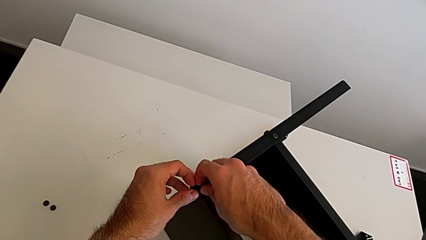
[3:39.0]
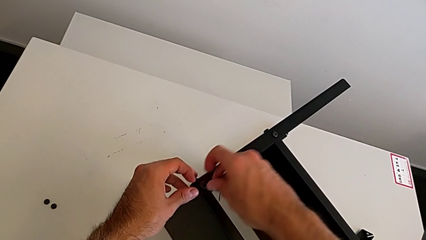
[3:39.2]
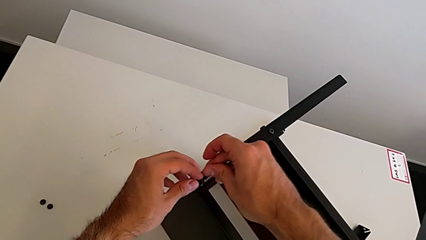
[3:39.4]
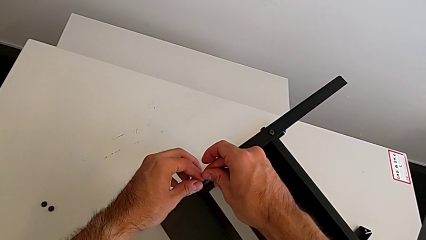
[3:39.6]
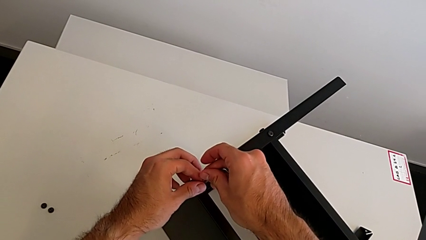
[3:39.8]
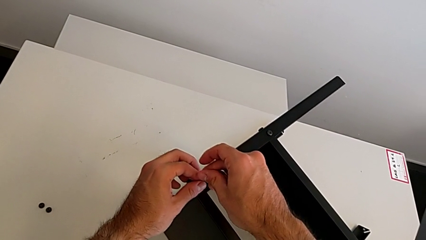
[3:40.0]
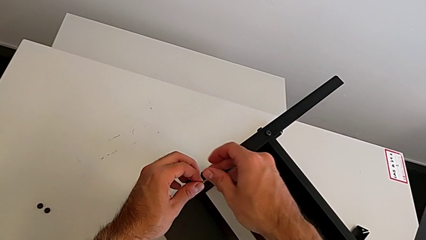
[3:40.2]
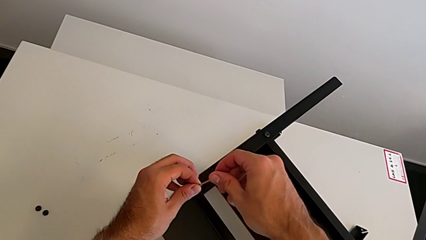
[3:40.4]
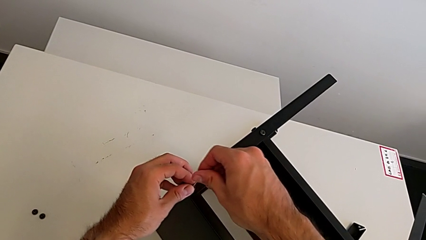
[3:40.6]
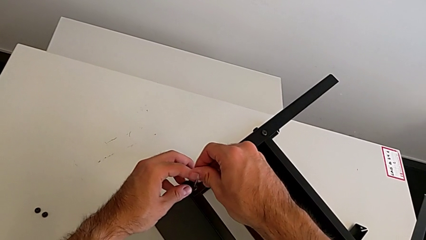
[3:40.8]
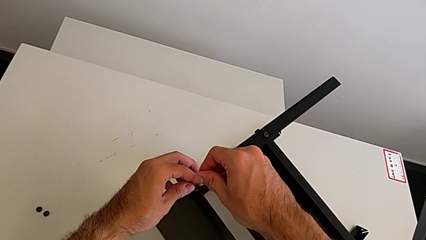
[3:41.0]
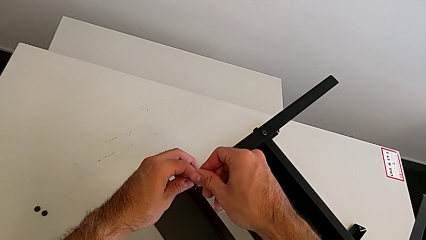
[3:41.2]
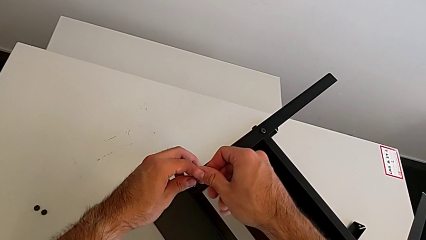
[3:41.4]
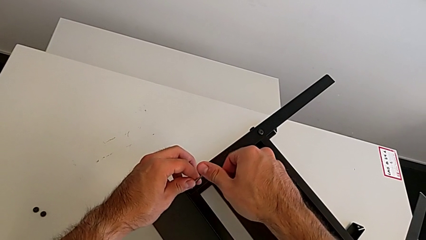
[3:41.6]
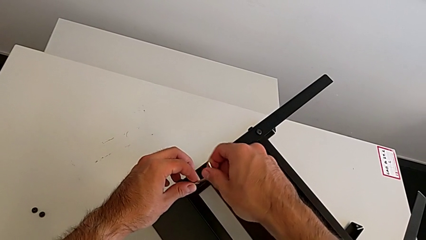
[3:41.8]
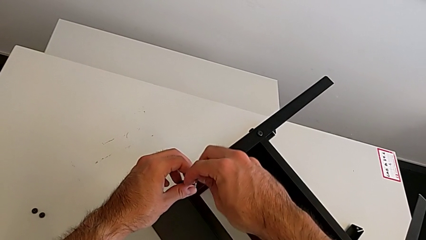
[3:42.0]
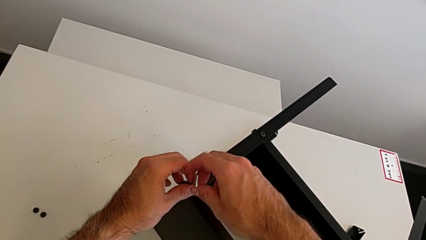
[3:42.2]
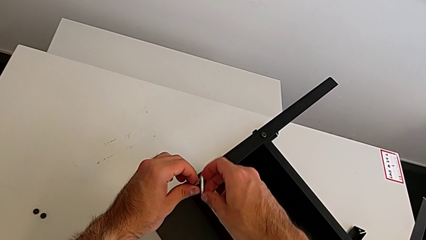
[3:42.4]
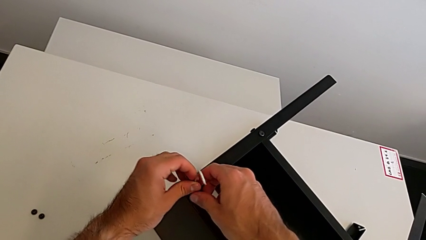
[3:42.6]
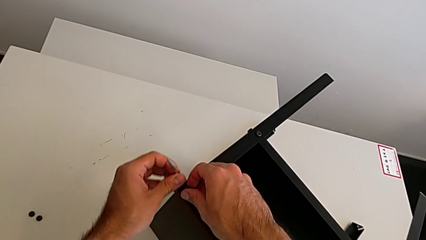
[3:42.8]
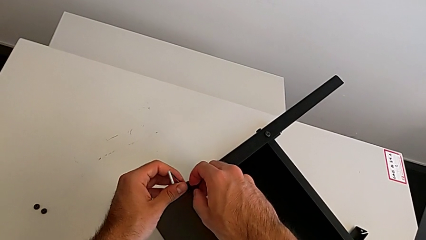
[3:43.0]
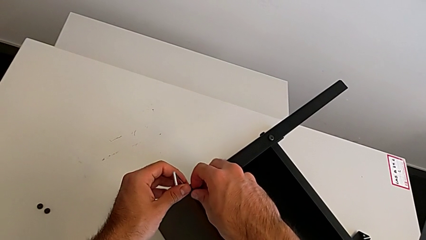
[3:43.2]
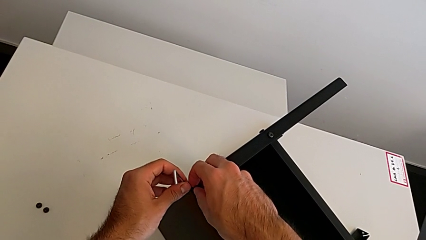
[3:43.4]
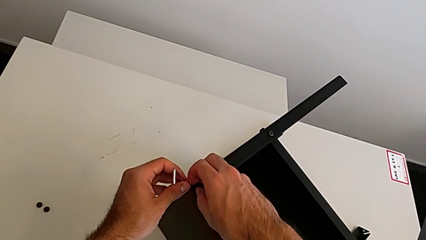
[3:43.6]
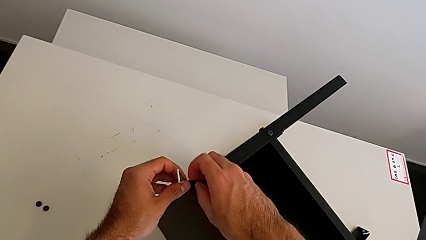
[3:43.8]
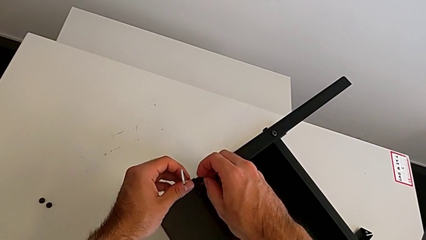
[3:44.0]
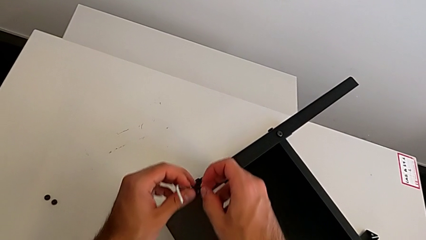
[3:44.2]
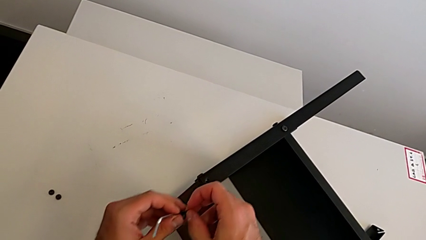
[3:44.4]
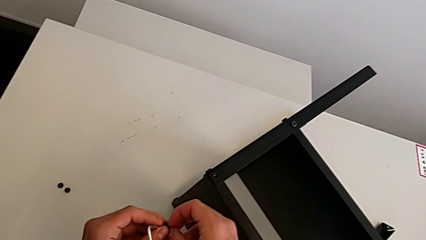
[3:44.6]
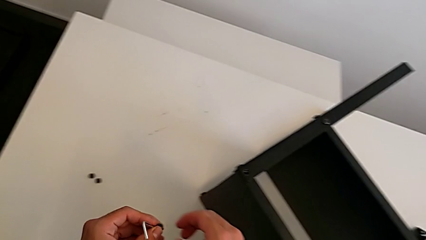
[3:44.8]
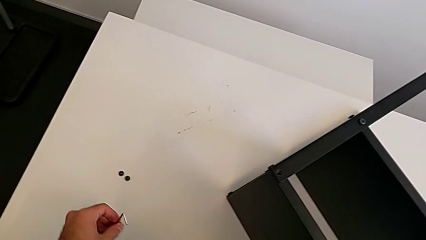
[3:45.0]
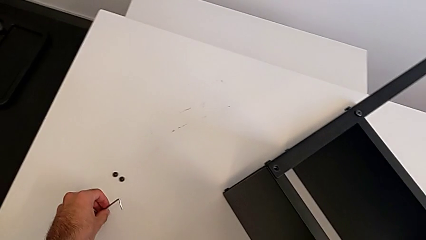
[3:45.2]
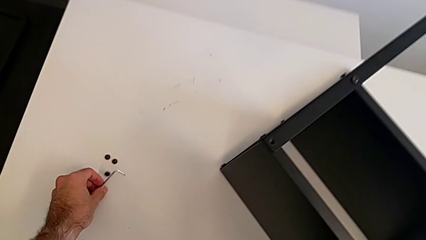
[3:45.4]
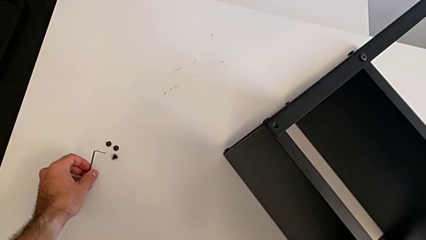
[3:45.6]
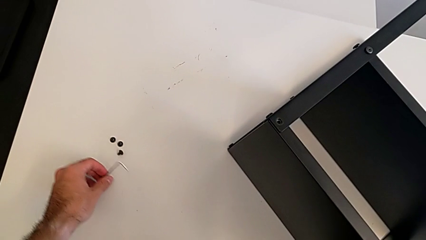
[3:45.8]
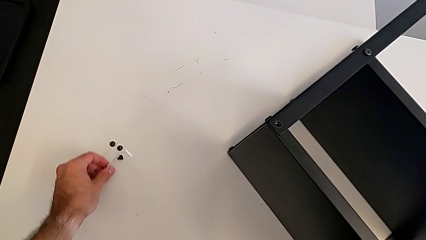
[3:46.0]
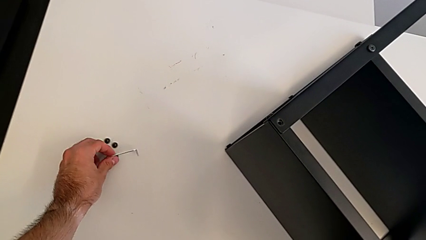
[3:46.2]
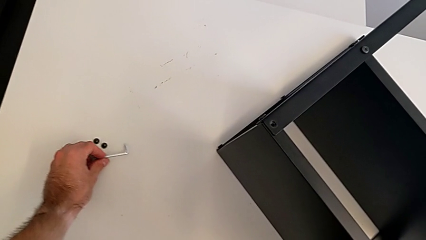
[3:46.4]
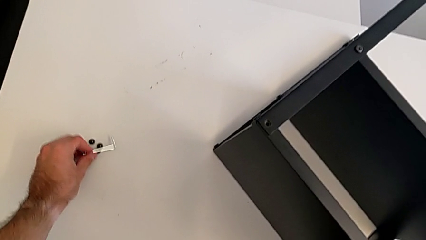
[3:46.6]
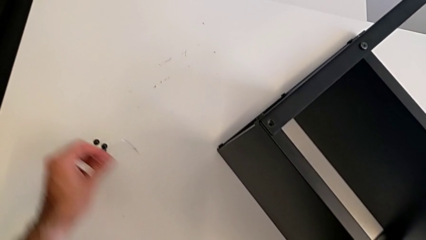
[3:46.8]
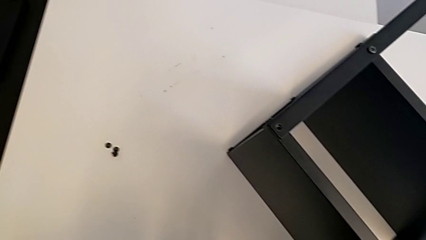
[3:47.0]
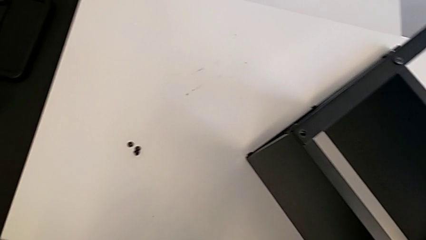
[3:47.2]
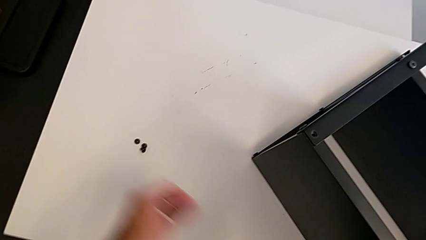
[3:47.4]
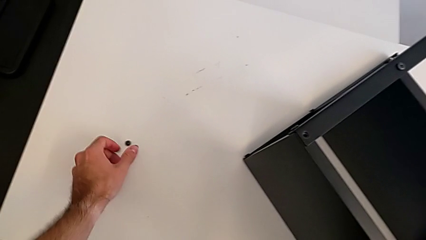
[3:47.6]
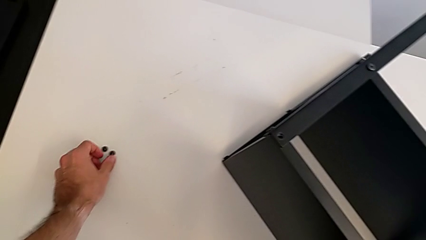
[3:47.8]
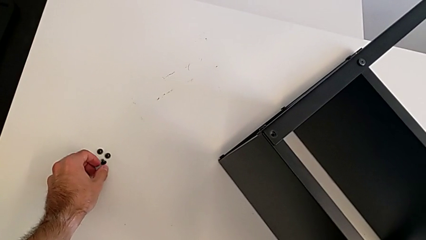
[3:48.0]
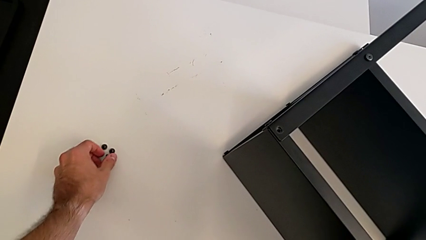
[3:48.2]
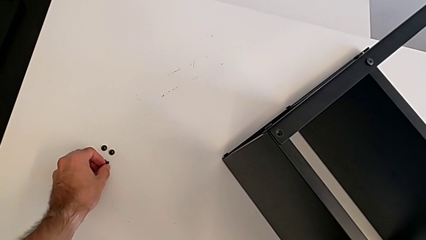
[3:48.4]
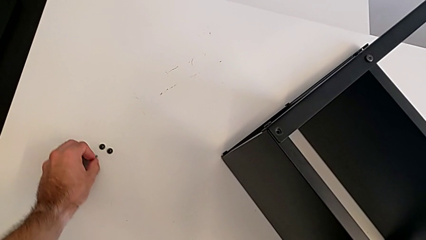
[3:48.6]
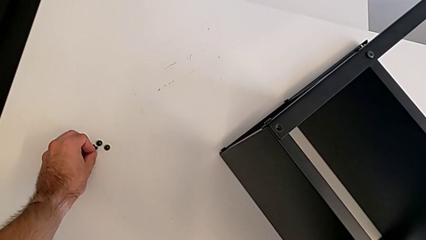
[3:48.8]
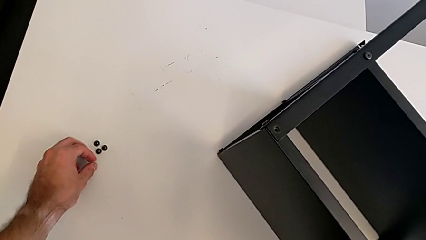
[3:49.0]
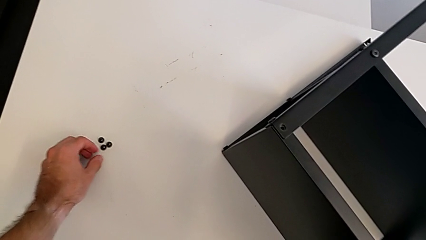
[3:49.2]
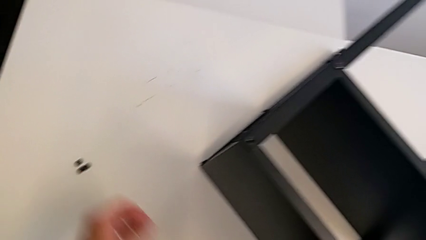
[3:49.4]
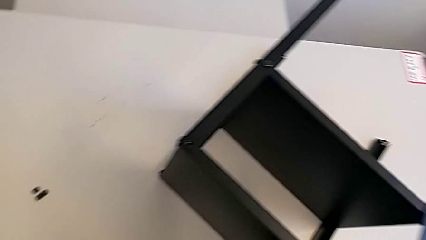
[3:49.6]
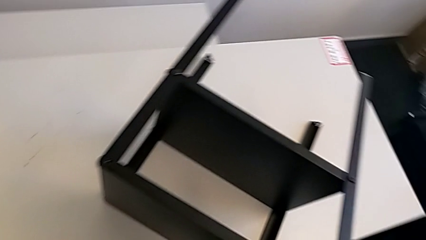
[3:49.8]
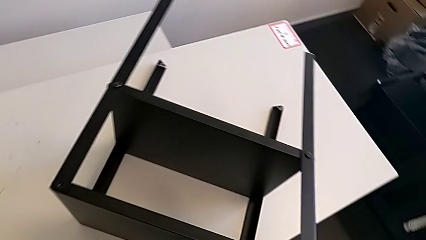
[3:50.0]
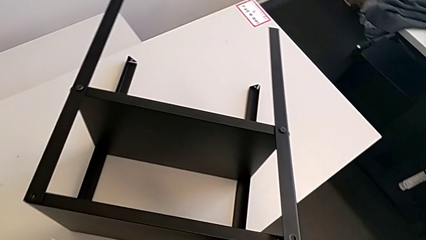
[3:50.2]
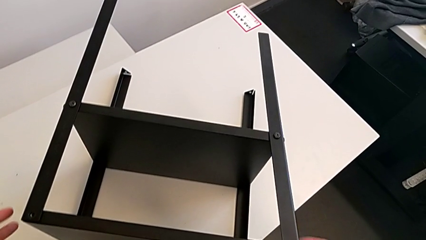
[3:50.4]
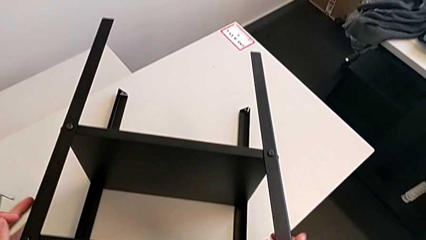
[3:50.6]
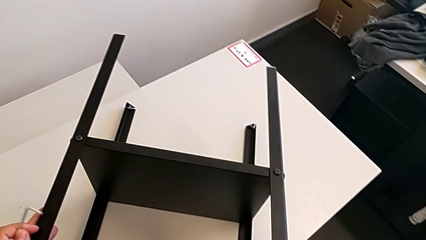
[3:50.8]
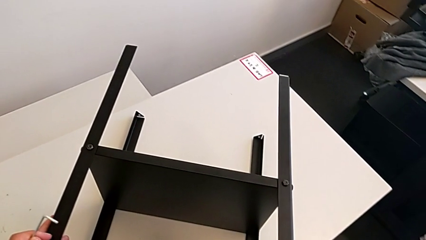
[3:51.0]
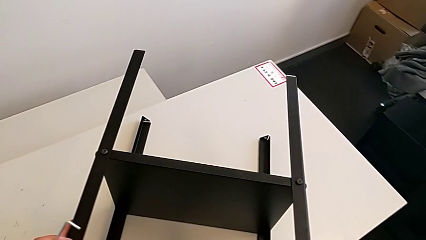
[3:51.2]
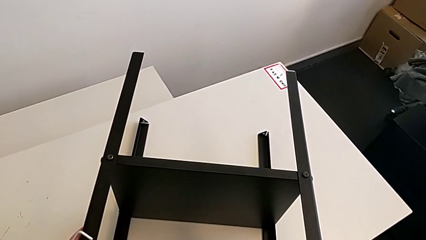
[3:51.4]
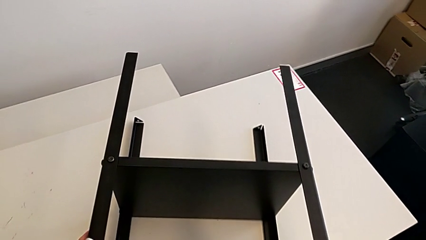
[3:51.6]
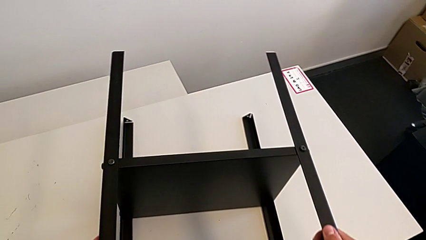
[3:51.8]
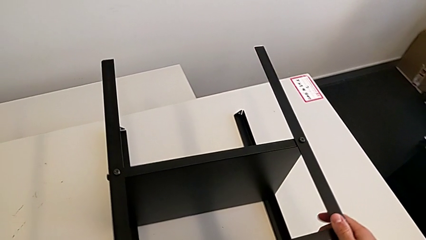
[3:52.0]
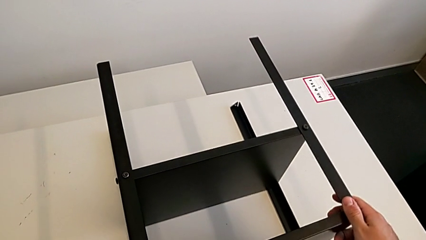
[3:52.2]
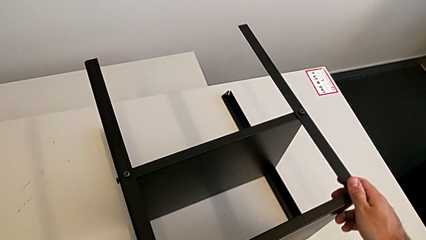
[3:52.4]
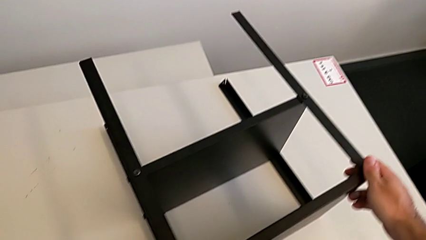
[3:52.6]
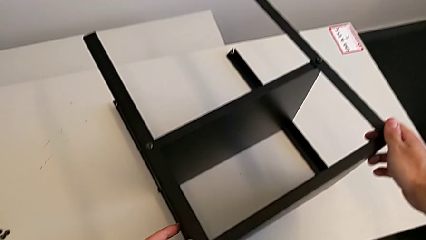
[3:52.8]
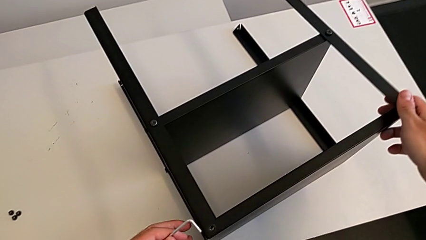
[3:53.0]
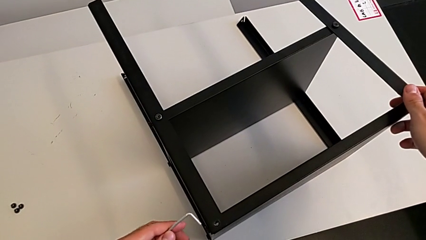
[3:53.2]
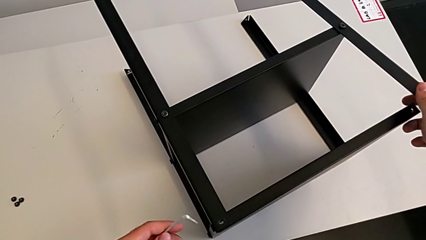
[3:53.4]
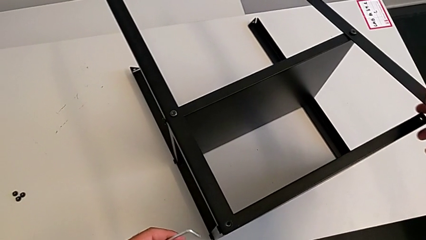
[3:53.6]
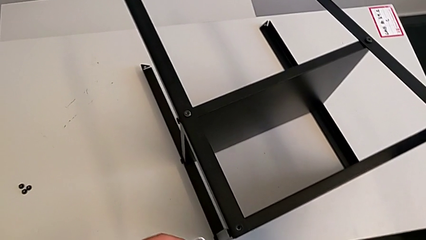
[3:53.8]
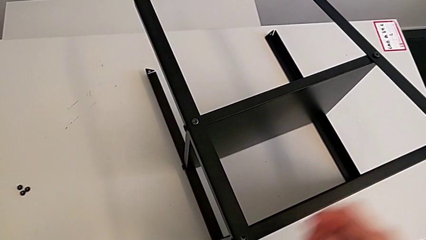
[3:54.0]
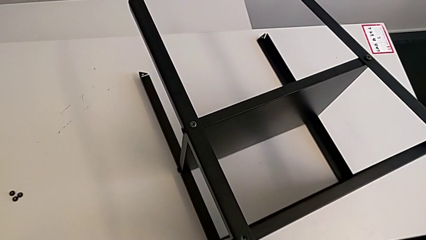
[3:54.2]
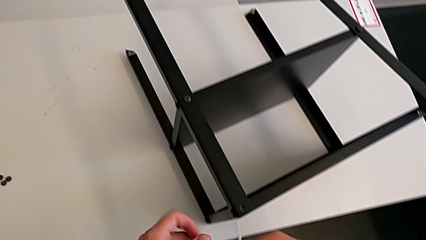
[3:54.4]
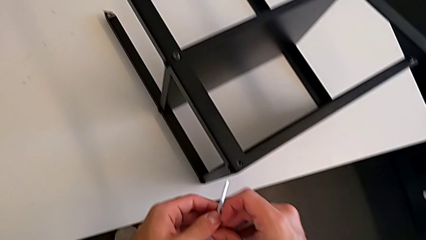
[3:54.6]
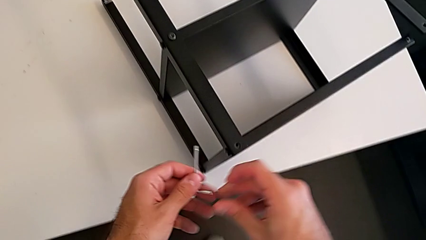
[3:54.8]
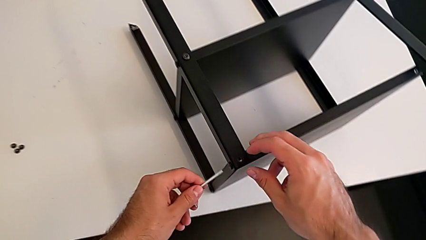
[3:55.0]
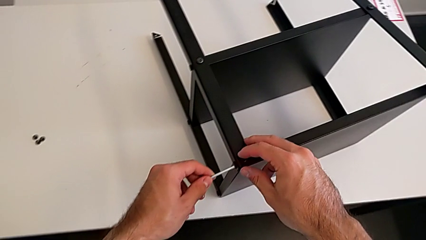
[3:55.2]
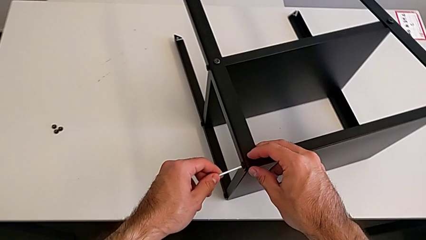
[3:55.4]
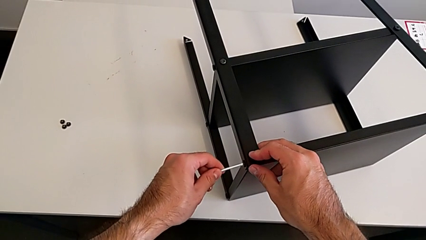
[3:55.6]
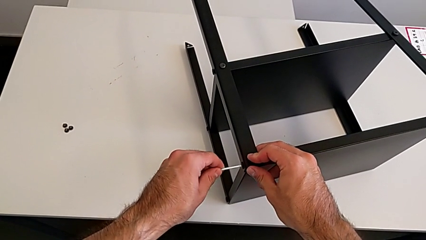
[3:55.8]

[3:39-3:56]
The camera wearer is unscrewing the top shelf using an Allen key. They insert the Allen wrench, unscrew the hex socket head, withdraw it, disassemble it, place it, align it, align the black hex socket head, rotate the nightstand and insert the Allen wrench.
